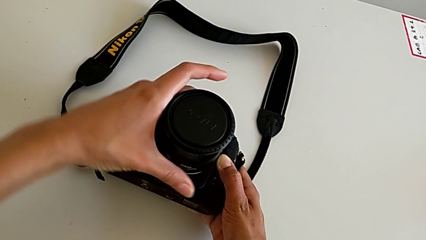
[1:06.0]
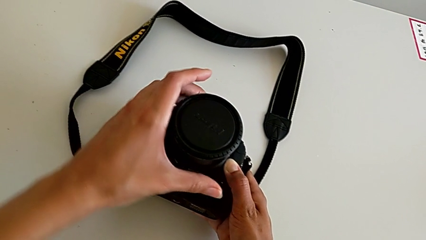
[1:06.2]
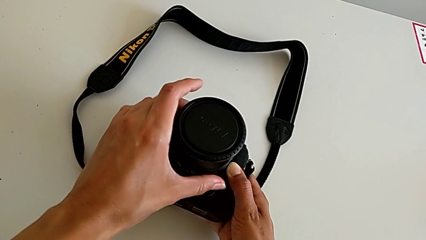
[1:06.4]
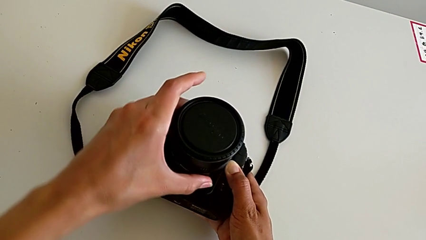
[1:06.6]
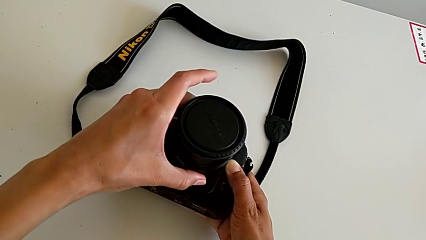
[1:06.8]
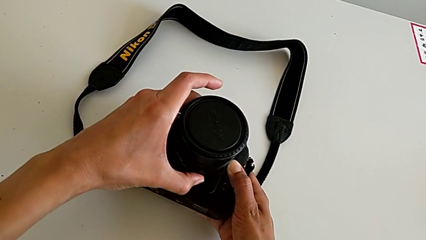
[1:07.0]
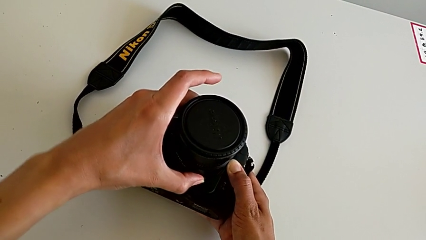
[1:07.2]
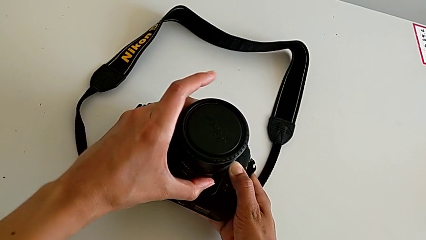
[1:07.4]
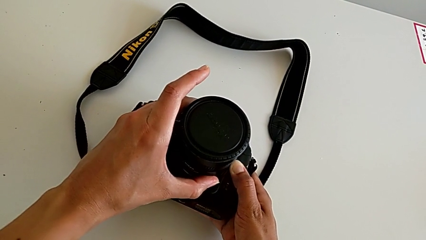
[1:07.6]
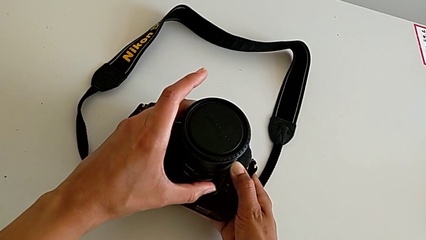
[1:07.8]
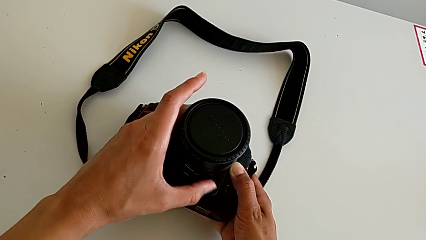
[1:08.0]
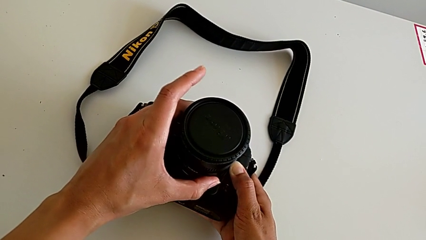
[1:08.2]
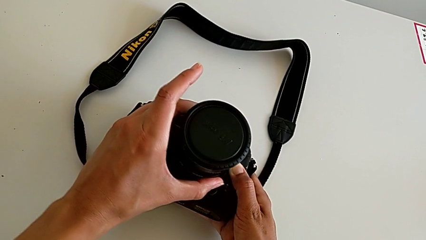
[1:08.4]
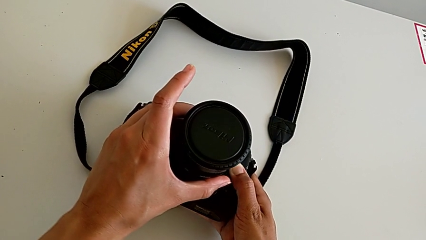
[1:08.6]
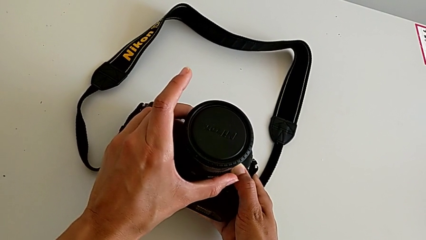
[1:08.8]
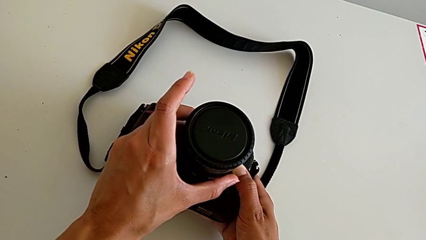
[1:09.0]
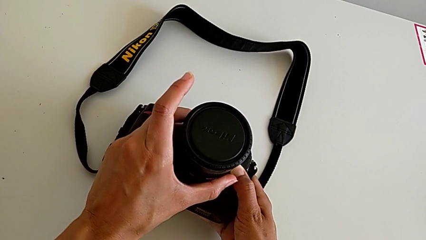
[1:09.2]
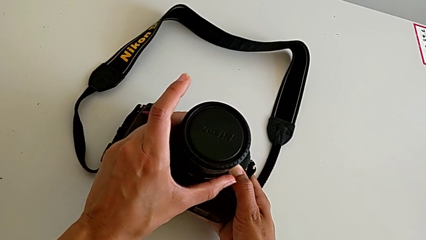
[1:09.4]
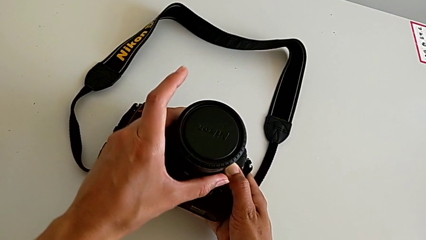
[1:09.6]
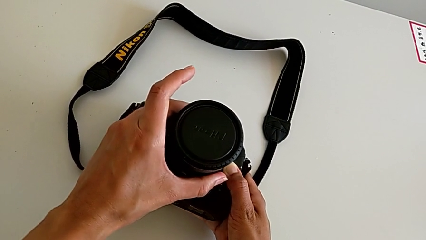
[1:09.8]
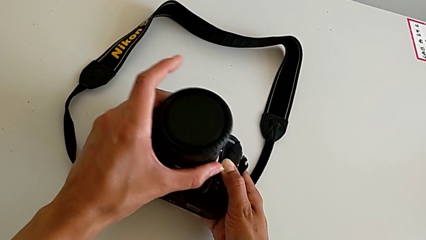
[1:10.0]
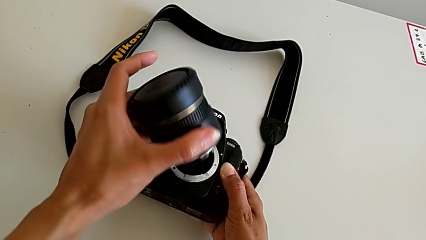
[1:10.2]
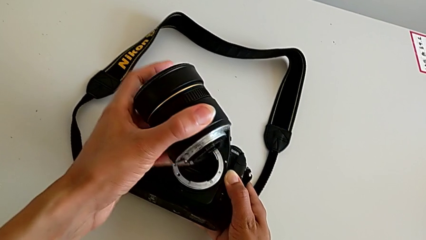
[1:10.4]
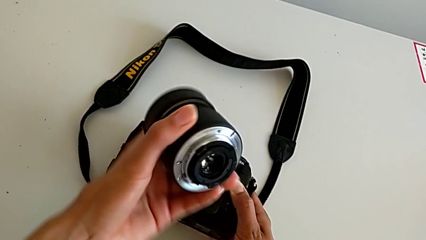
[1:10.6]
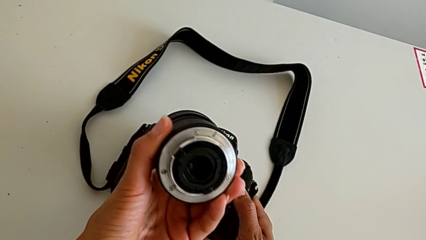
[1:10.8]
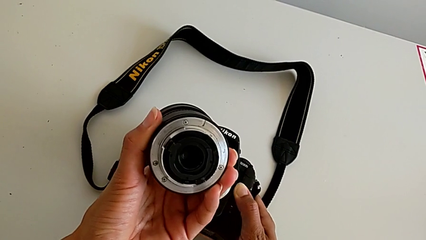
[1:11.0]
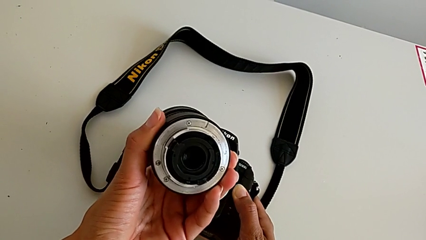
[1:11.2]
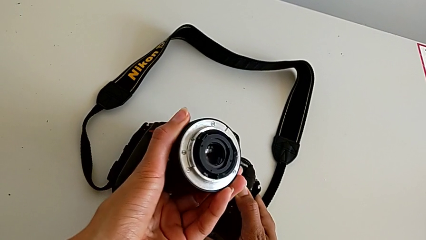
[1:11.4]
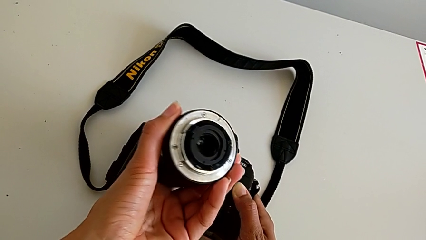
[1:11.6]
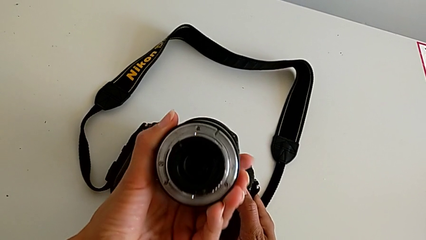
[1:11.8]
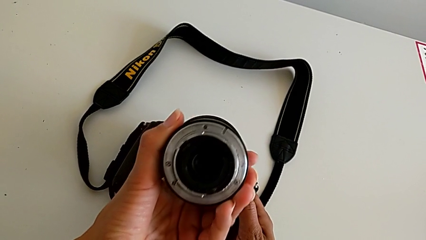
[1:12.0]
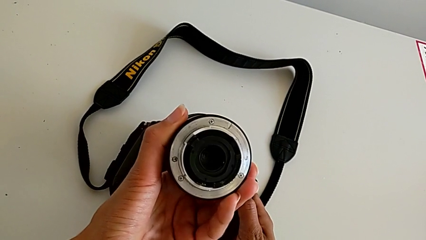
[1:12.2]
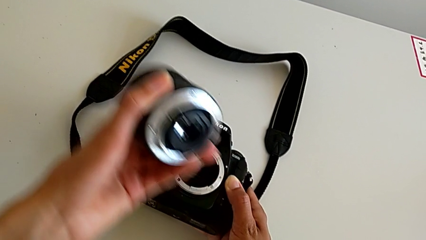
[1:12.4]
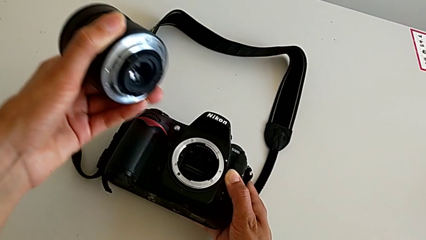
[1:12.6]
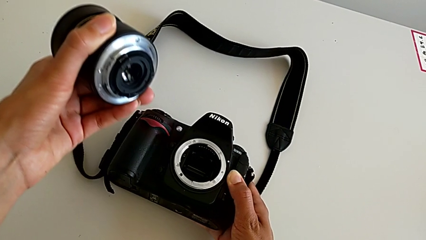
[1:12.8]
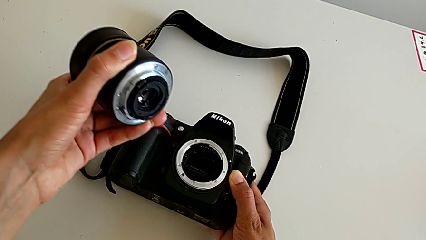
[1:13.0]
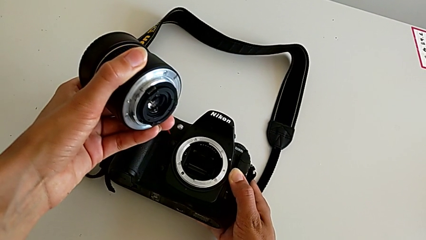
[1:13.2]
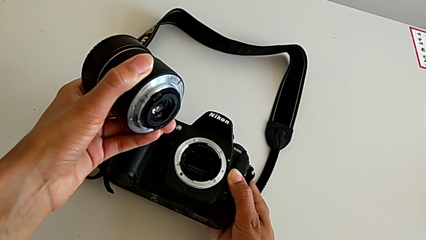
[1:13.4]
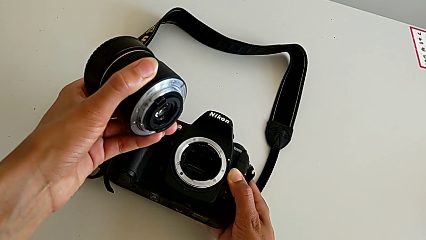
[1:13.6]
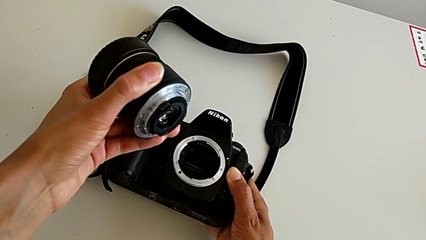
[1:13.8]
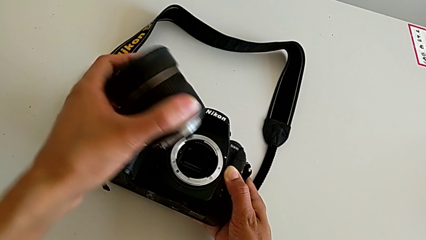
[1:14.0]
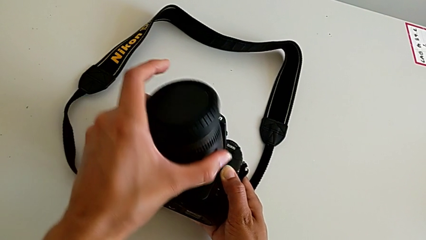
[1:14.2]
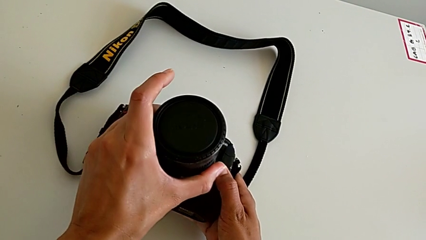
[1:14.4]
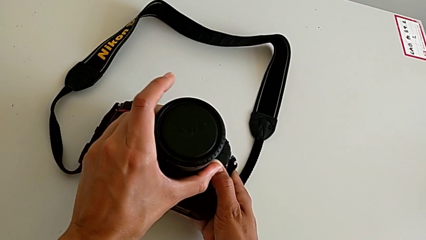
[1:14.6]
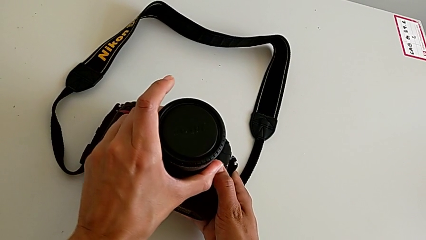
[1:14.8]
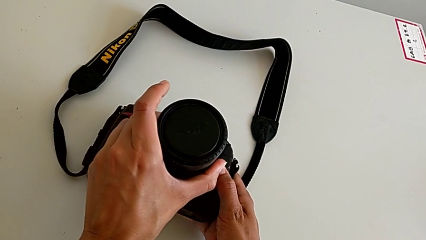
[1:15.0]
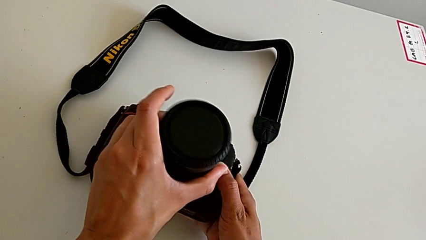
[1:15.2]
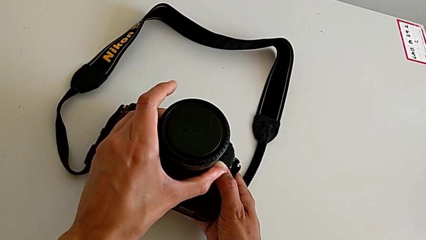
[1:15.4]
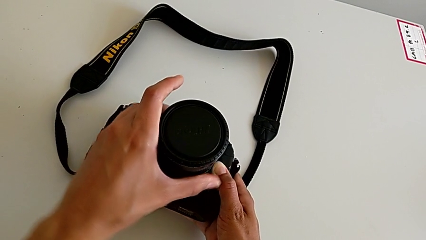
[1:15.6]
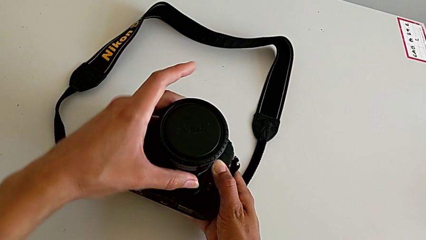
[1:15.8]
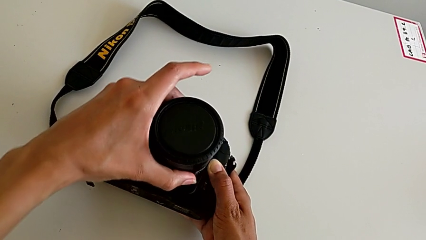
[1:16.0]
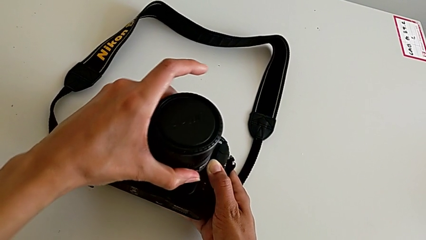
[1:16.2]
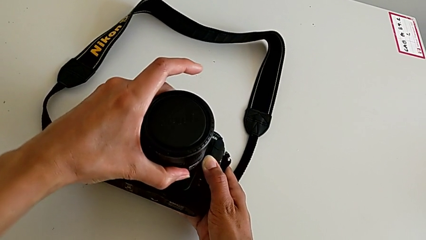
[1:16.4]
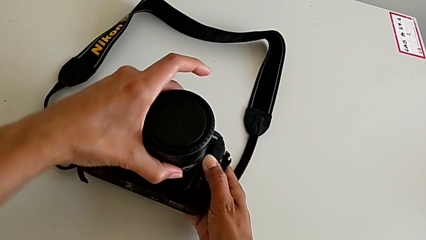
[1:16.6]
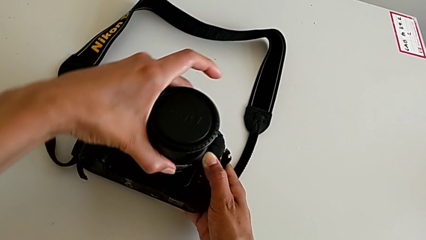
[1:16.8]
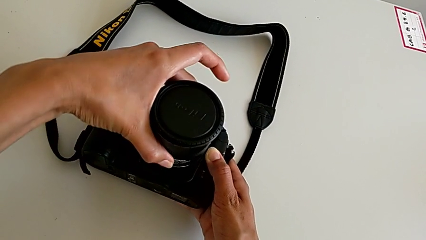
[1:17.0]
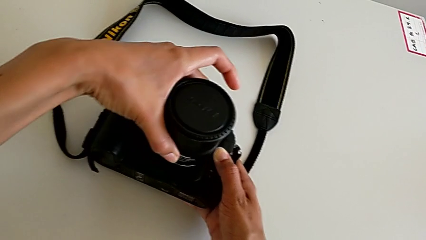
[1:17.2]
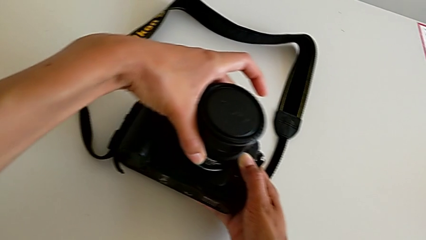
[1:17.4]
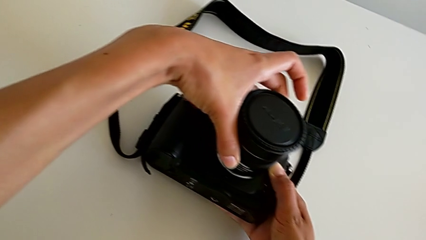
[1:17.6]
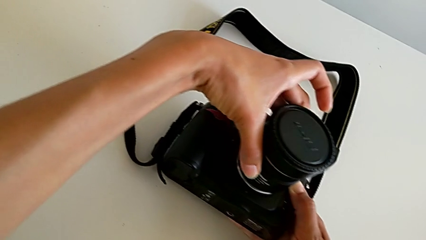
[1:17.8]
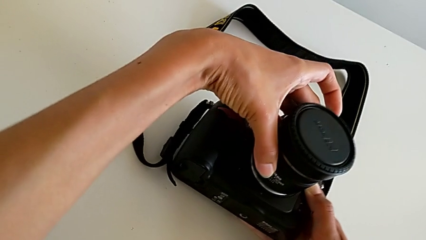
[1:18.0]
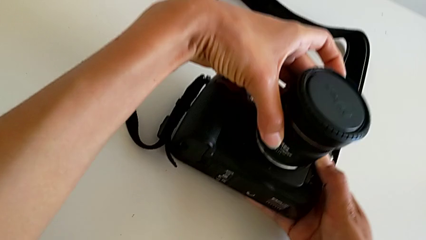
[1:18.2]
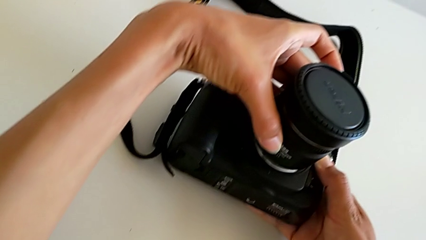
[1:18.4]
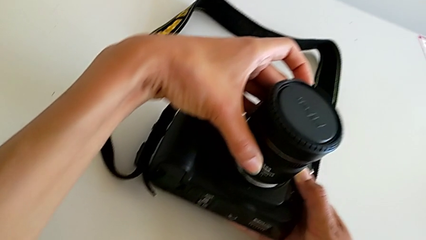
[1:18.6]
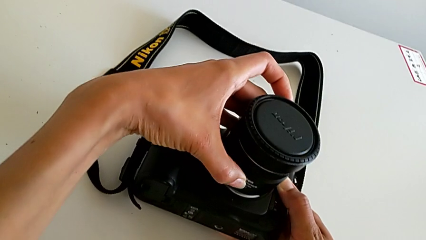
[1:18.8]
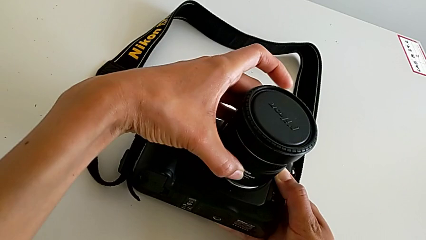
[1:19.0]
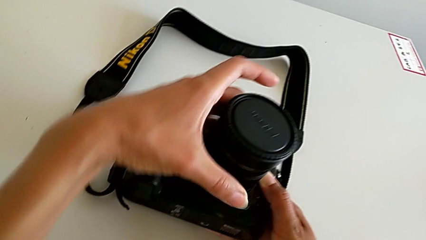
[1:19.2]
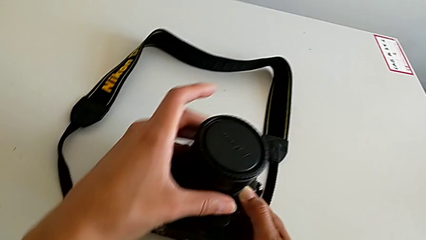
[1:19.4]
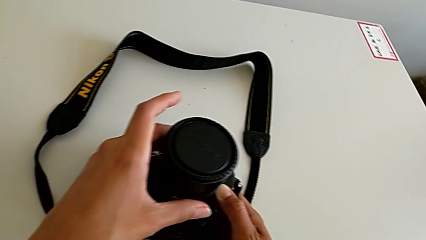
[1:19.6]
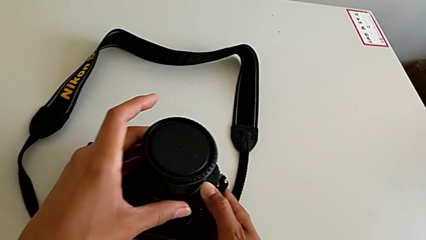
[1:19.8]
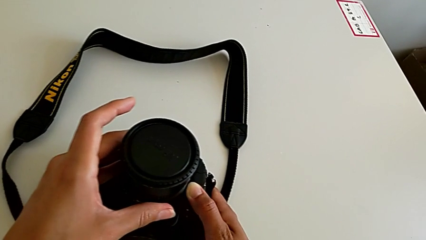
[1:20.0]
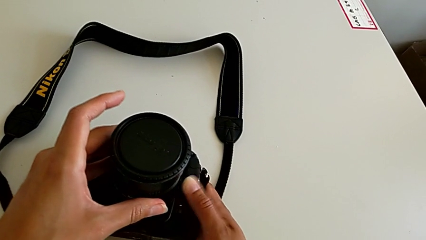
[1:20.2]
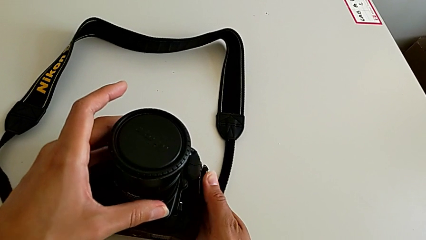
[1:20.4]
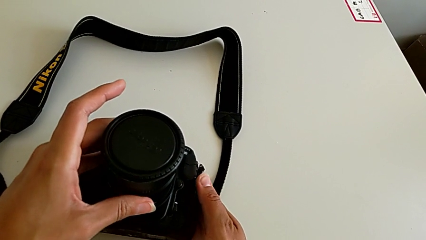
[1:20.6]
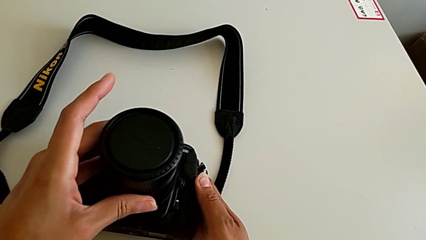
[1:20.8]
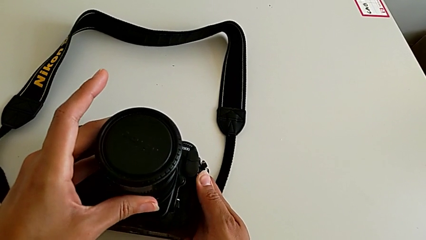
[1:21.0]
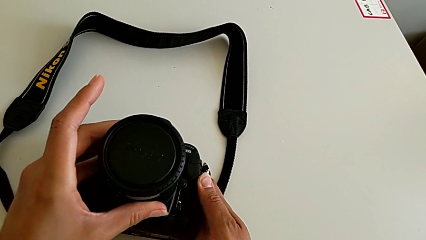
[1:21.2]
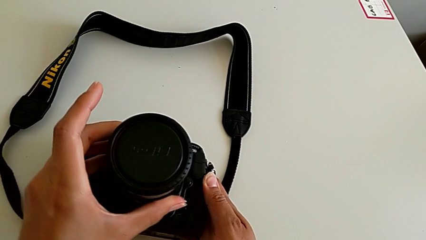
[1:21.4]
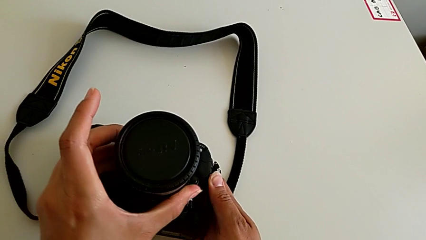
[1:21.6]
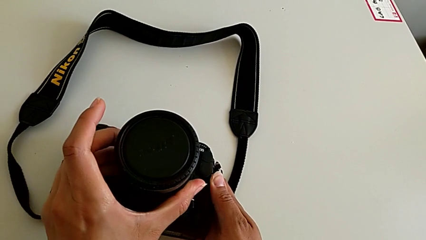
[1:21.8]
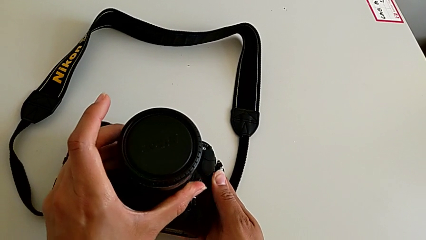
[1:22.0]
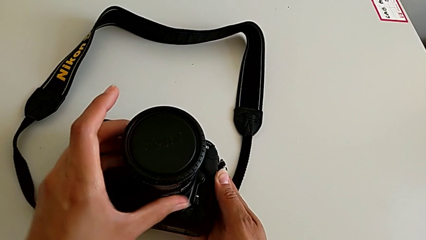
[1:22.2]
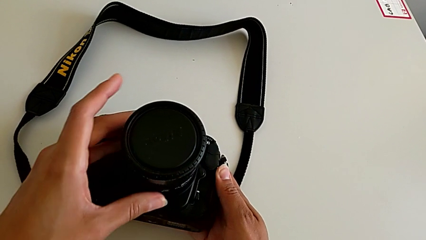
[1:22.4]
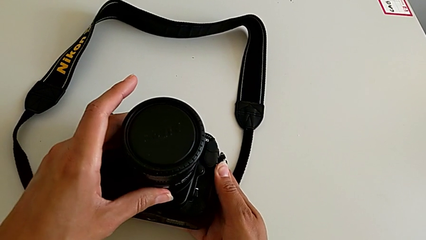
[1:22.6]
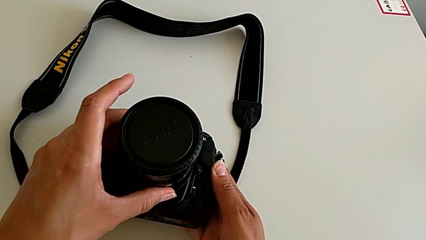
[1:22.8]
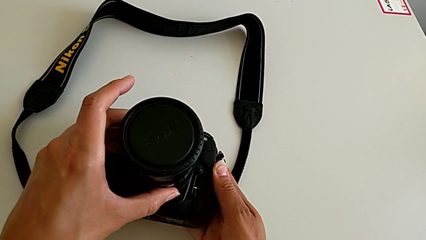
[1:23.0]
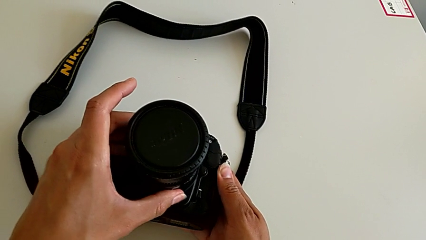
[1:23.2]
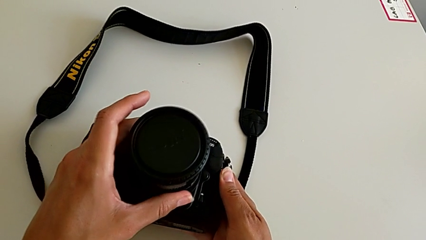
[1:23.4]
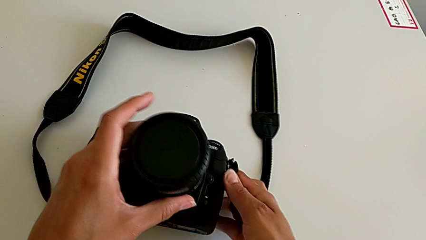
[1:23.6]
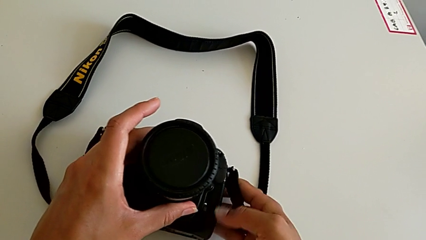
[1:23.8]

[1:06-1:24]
The camera wearer is attaching the lens of the DSLR camera. They wrongly keep turning the lens, inspect it, inspect the DSLR and wrongly assemble the lens.
